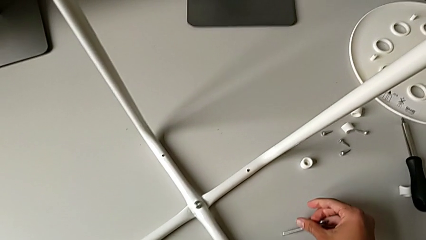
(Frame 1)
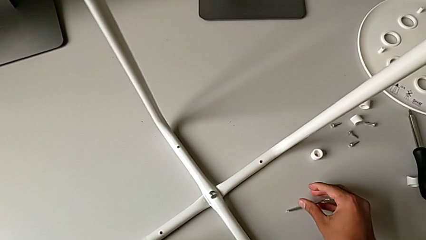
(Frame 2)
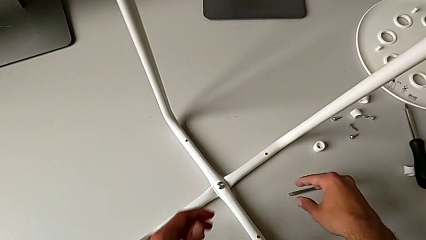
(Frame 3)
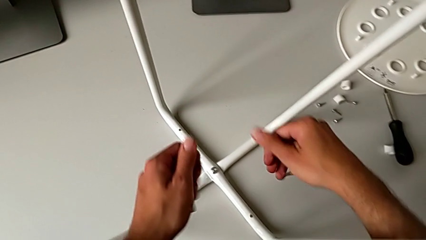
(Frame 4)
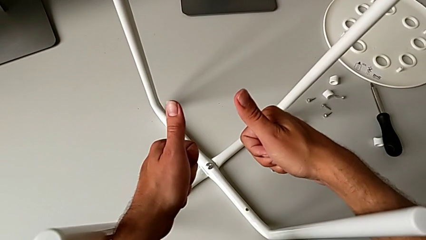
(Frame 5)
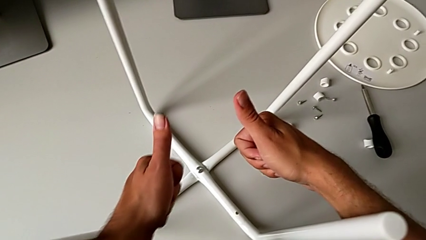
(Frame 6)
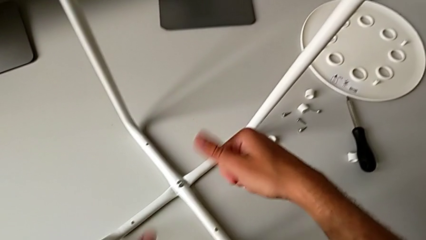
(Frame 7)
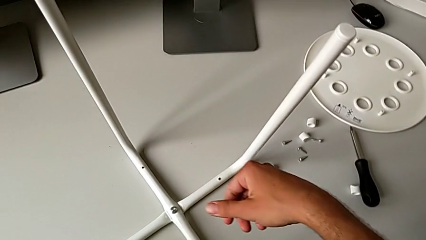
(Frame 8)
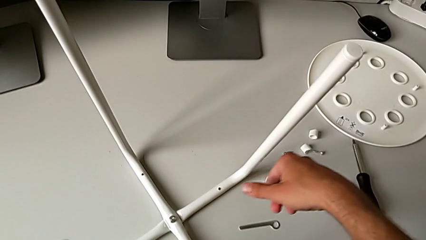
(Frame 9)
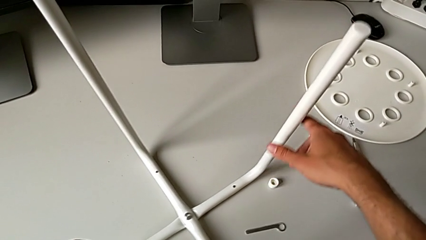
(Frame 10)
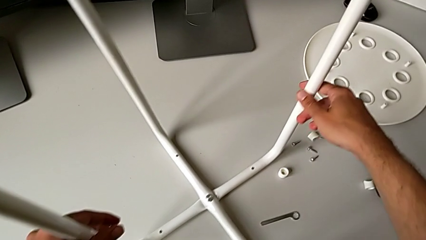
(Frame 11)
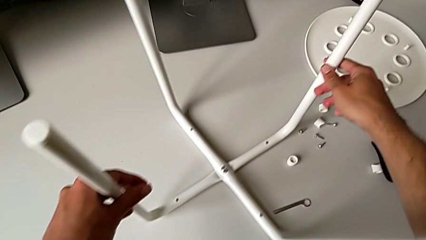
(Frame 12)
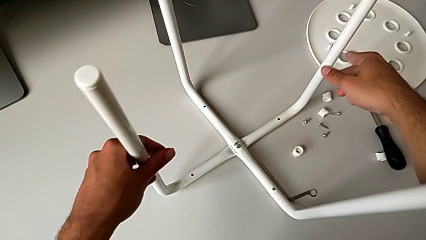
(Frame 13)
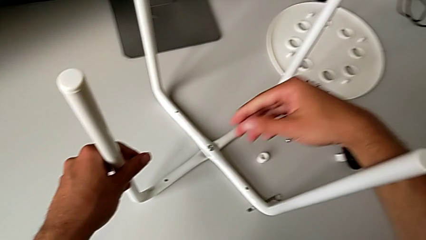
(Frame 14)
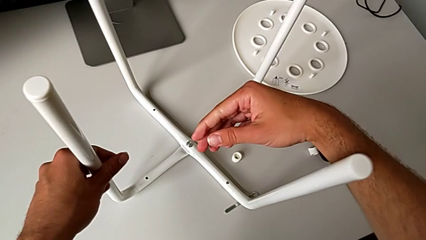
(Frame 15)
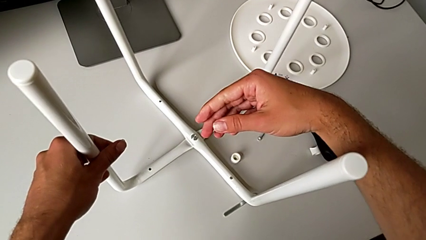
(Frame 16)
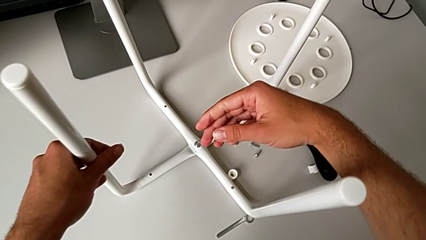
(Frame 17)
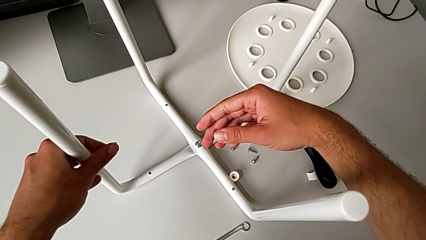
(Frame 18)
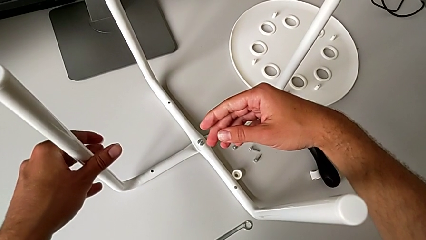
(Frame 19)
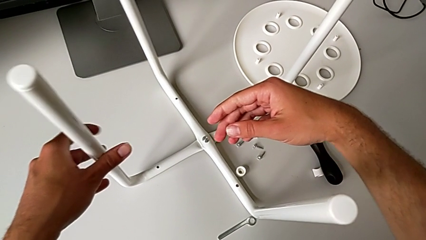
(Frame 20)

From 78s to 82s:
The camera wearer is assembling the legs together. They place the hexagonal wrench and slide the leg.

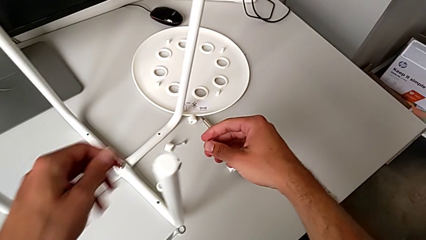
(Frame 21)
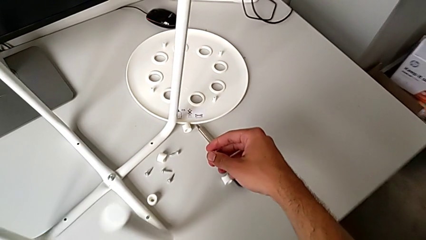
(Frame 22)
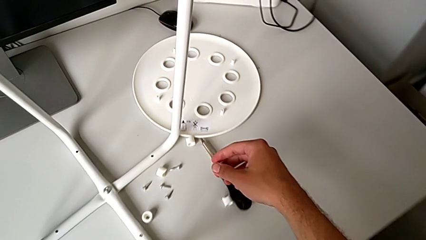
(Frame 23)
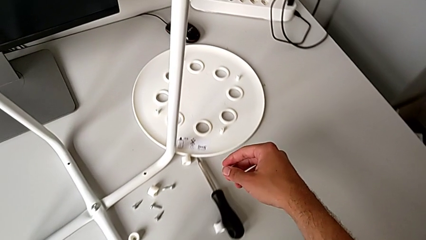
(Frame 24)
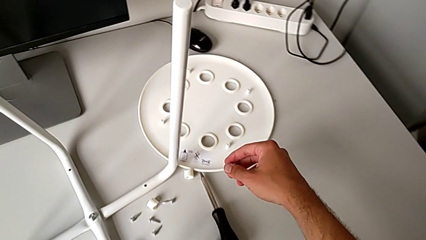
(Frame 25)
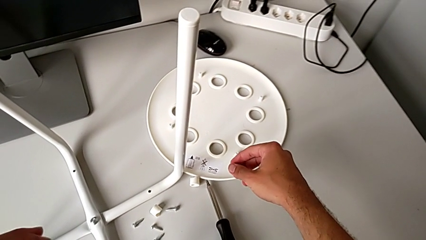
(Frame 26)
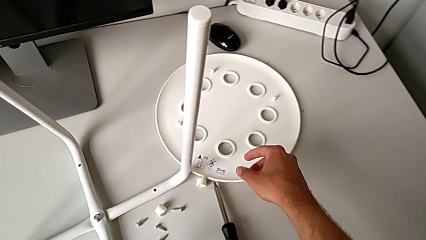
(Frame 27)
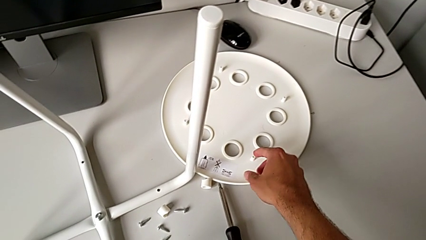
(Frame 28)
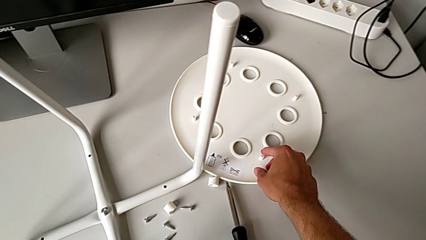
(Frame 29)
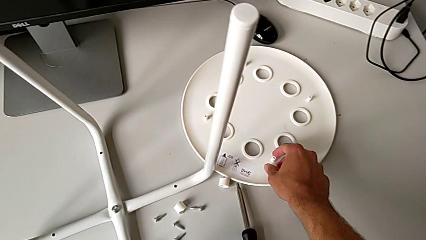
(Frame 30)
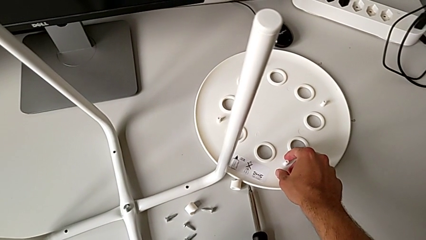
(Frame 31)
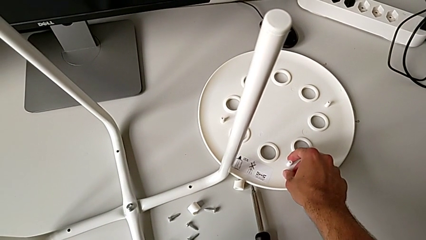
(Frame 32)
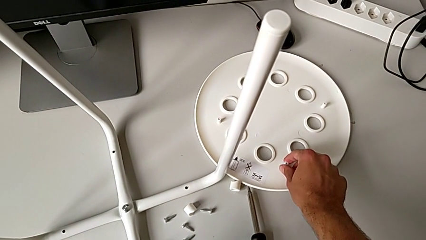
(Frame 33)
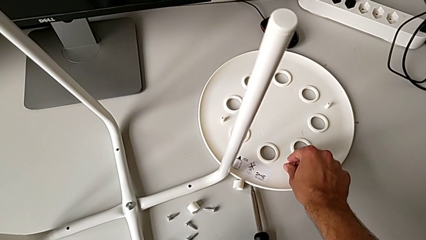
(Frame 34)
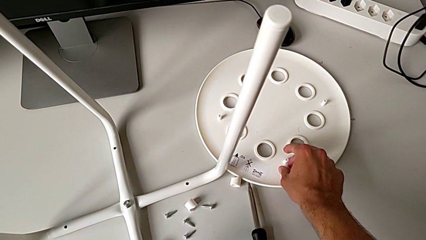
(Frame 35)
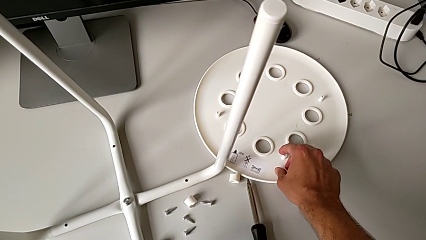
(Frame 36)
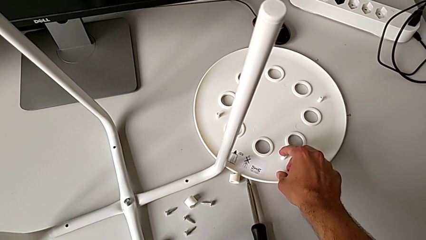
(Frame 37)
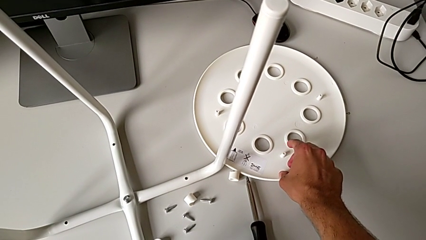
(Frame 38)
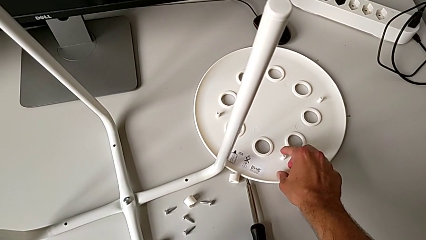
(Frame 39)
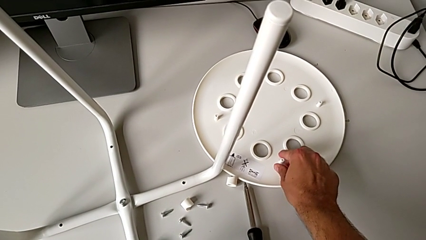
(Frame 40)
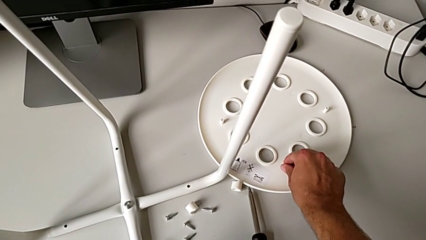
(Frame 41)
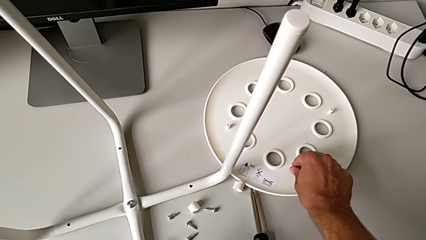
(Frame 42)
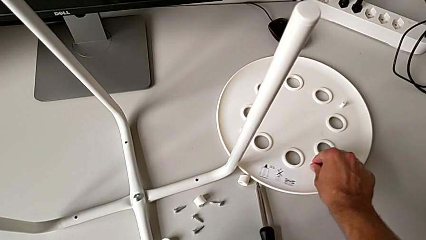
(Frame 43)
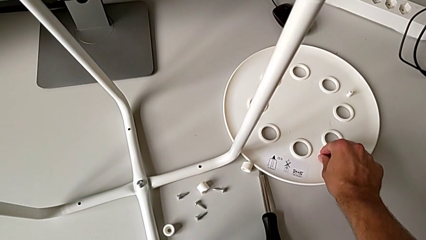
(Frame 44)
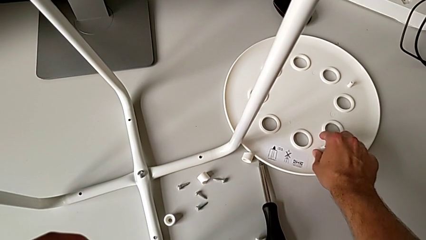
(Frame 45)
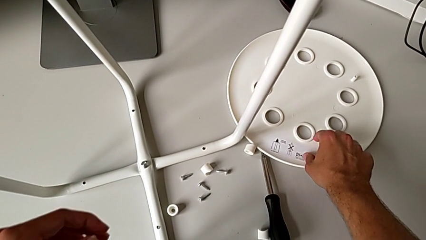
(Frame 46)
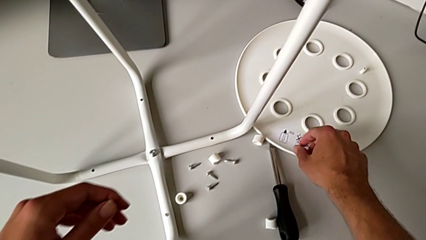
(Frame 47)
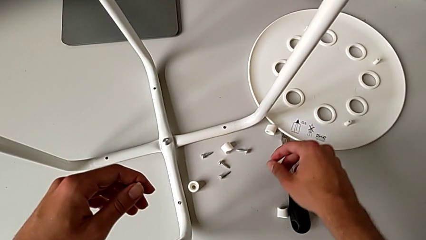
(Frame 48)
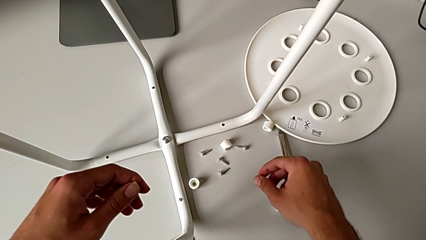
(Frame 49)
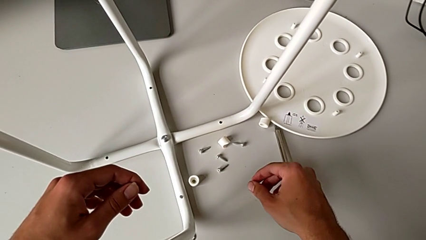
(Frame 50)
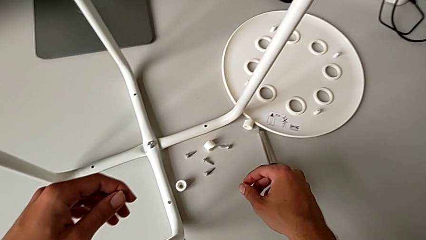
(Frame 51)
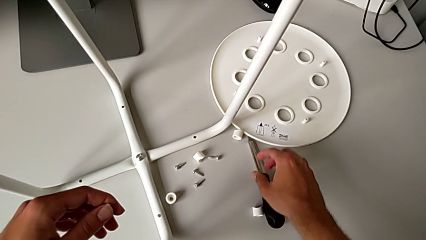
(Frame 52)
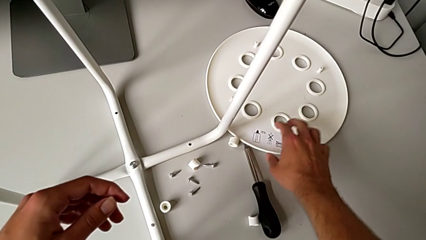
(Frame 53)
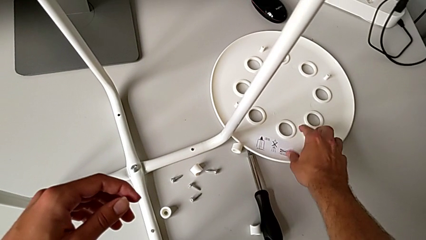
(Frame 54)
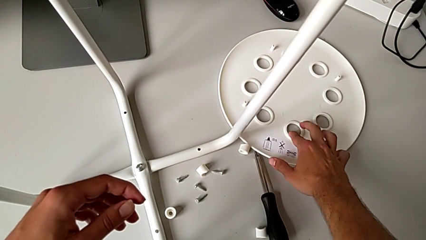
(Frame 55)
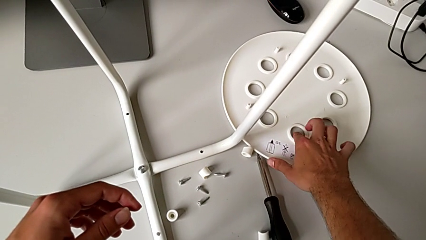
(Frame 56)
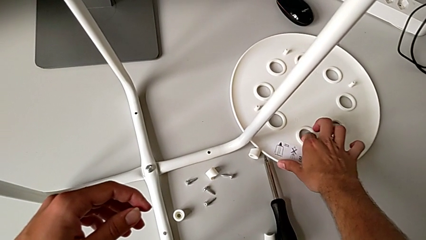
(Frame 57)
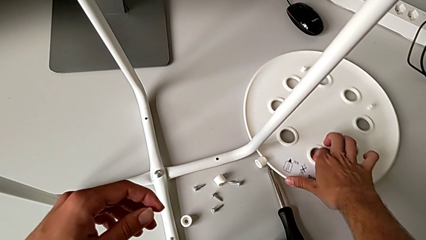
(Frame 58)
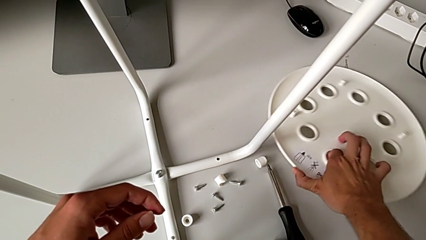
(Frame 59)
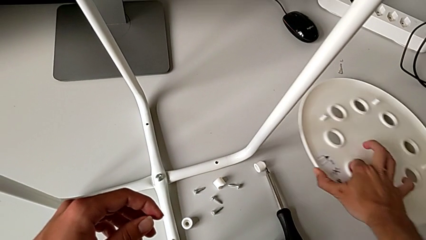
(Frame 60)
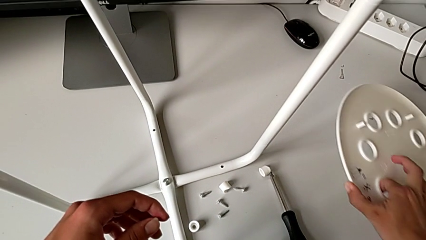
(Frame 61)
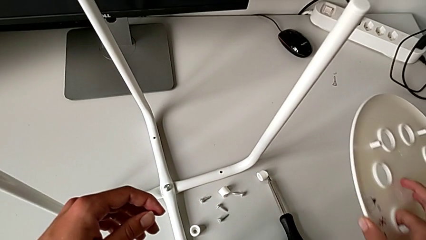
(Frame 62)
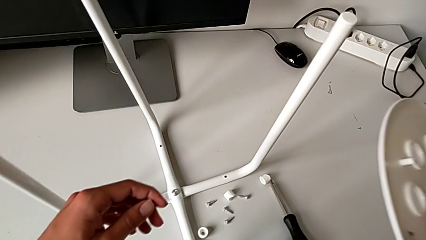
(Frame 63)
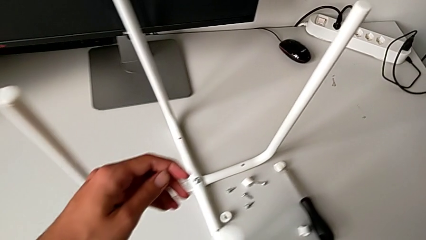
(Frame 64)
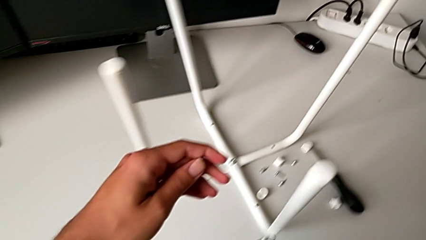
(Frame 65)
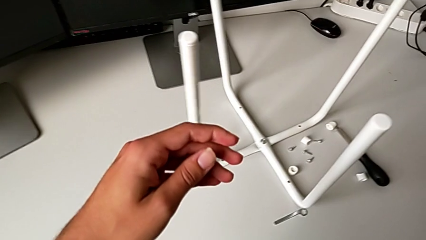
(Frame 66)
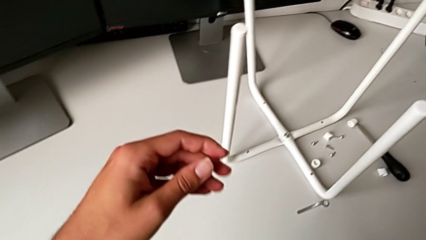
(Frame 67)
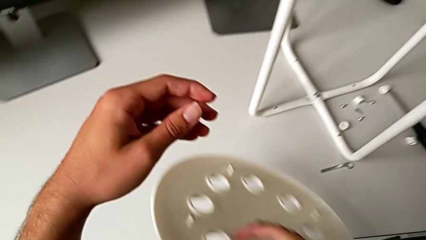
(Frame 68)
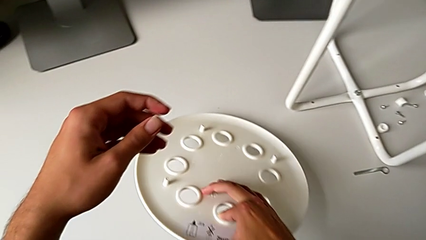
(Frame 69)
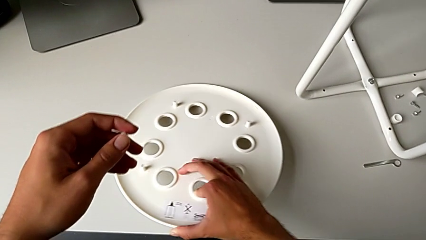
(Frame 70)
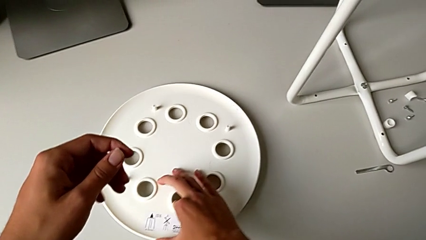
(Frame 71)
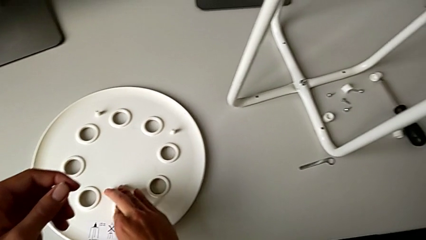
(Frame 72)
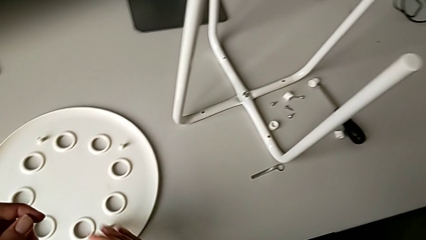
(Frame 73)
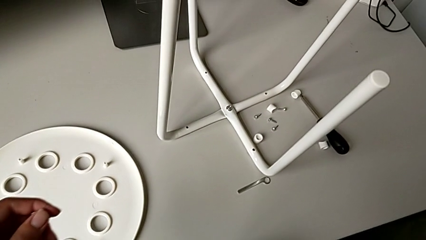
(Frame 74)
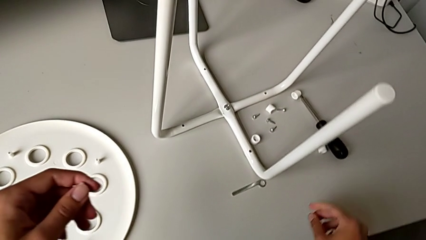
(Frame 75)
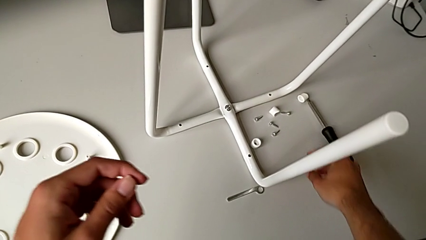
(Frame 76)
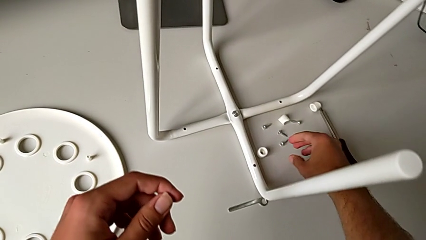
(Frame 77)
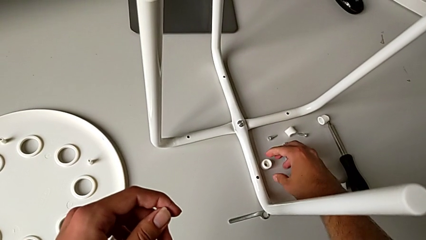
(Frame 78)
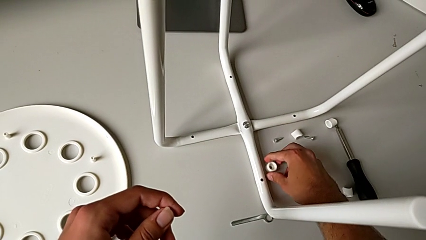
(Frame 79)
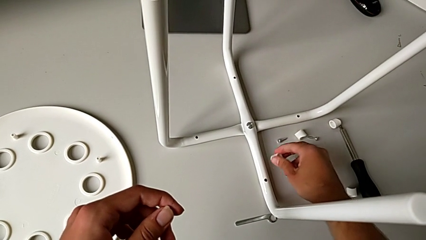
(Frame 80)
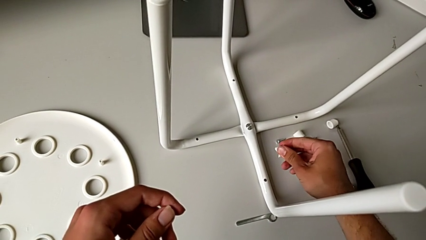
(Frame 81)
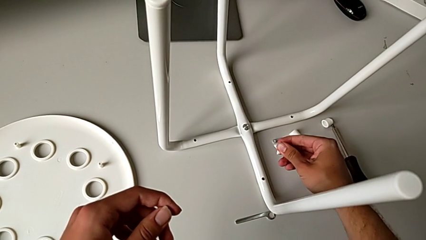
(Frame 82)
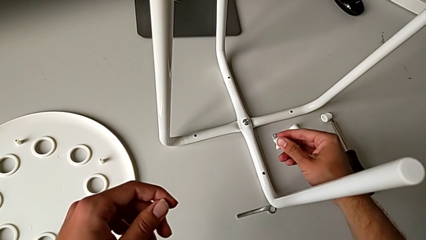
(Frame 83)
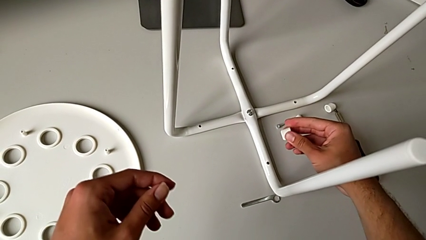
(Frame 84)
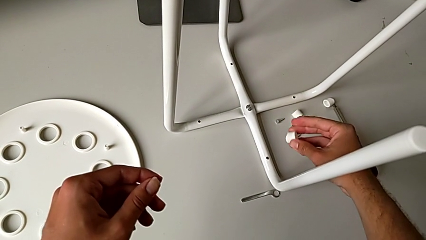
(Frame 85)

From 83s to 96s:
The camera wearer is attaching the legs to the IKEA chair. They approach the seat, grab it, place it and wrongly grab the washer.
